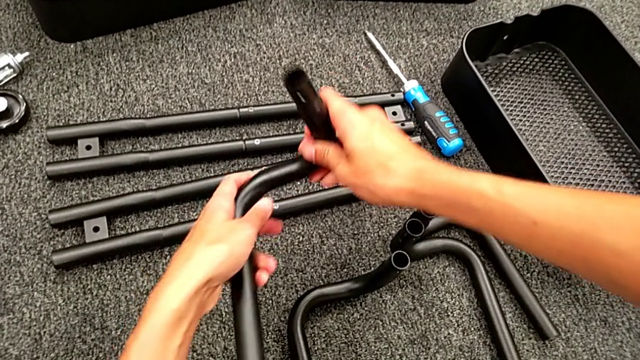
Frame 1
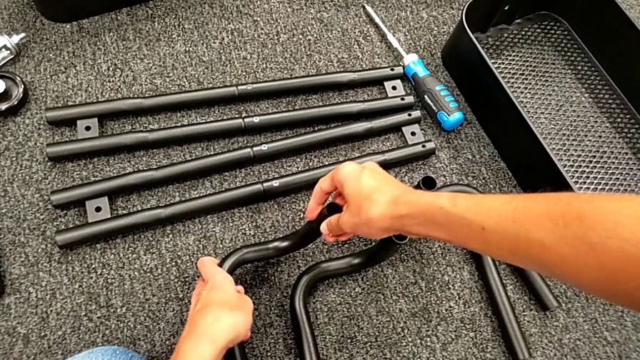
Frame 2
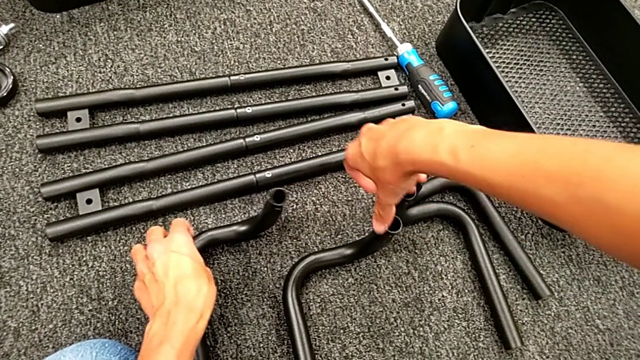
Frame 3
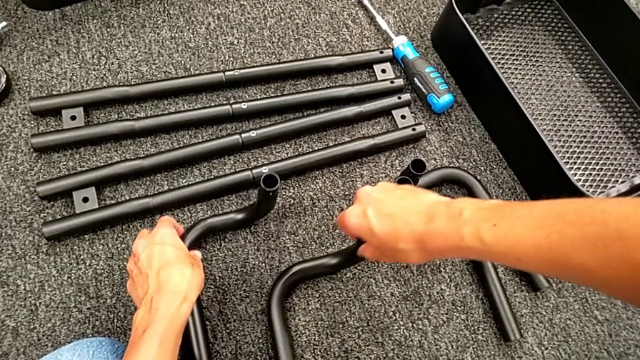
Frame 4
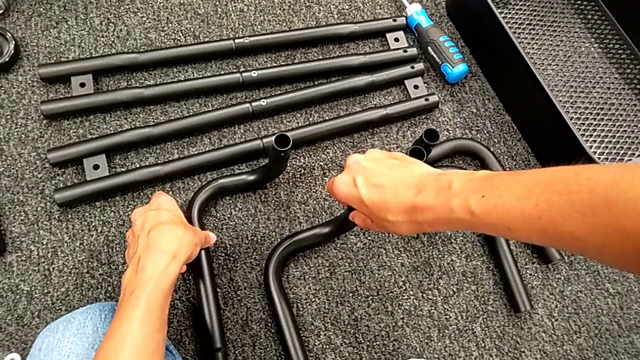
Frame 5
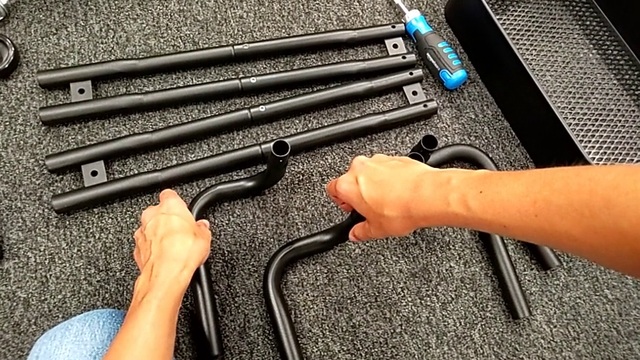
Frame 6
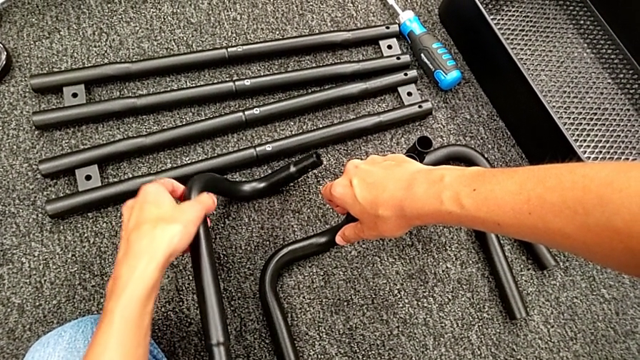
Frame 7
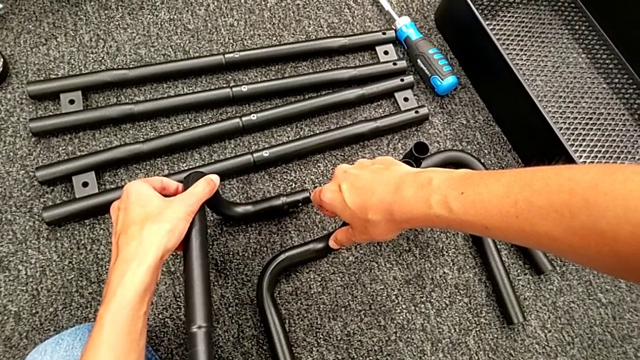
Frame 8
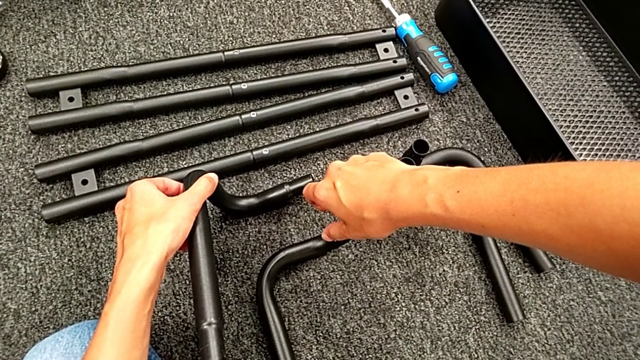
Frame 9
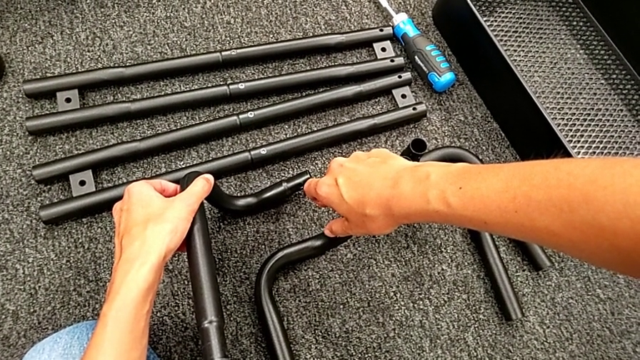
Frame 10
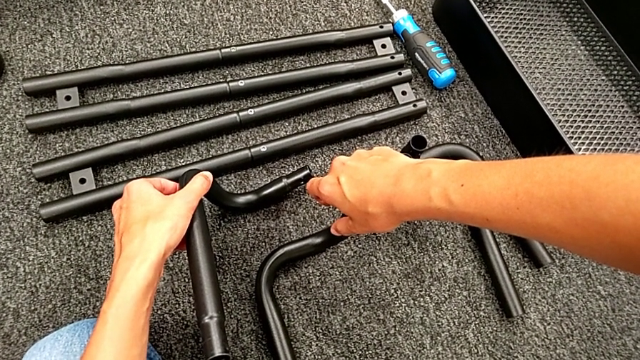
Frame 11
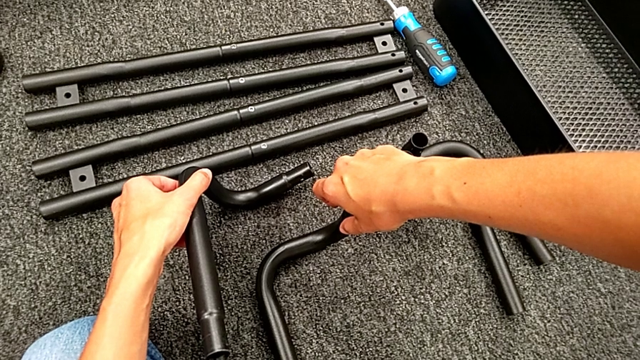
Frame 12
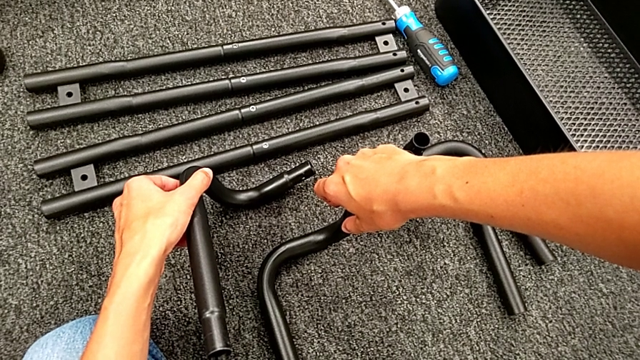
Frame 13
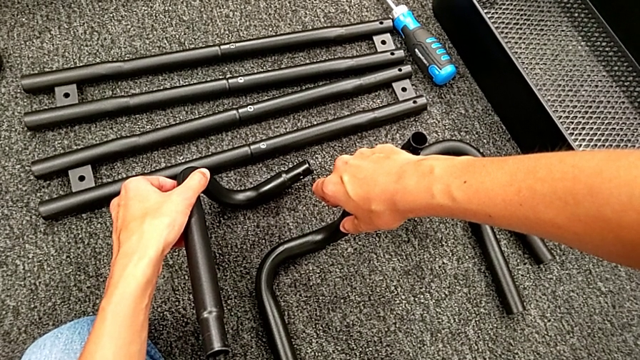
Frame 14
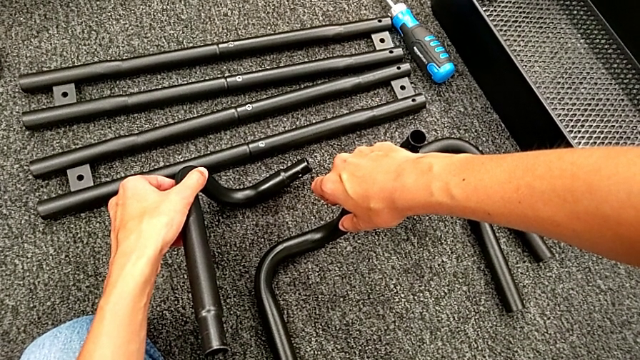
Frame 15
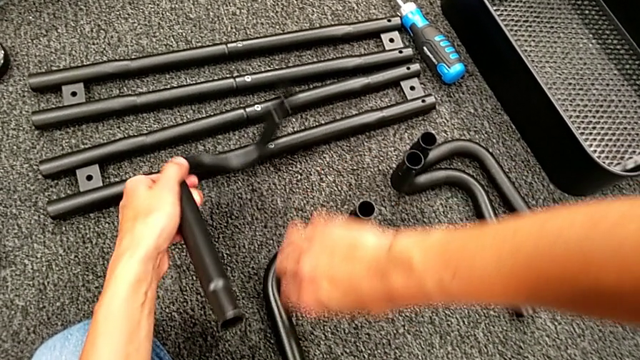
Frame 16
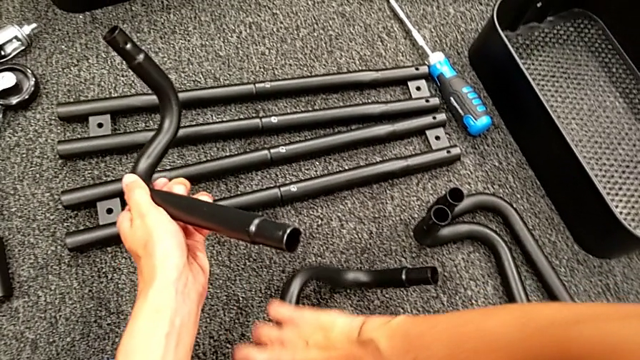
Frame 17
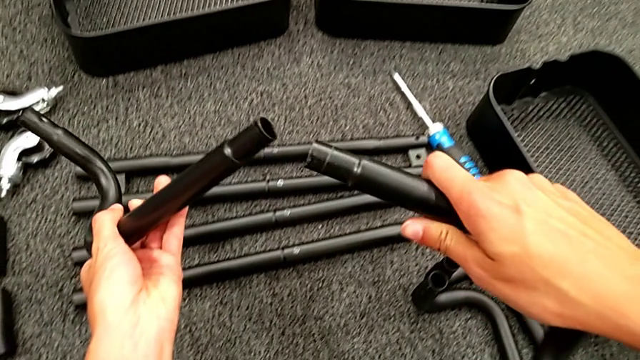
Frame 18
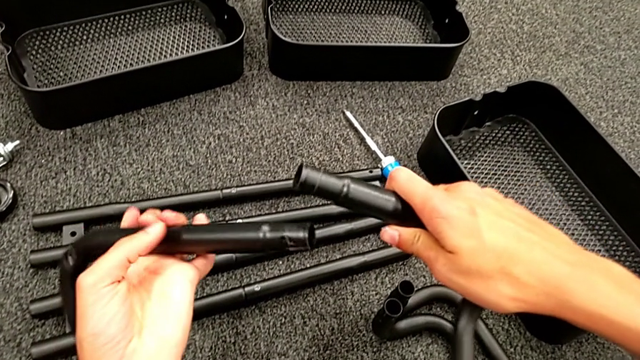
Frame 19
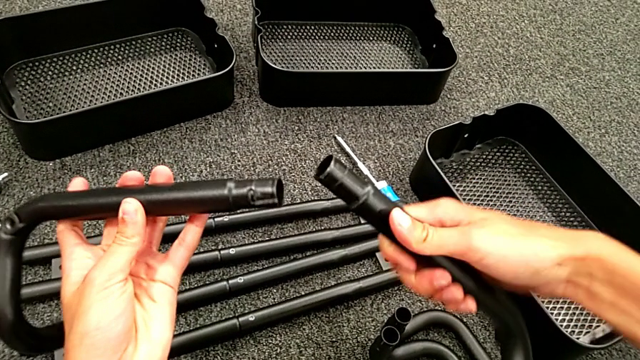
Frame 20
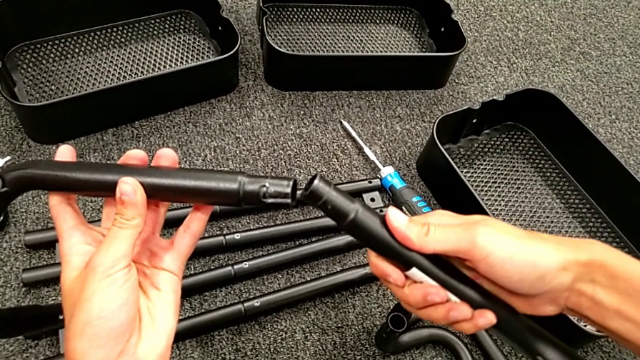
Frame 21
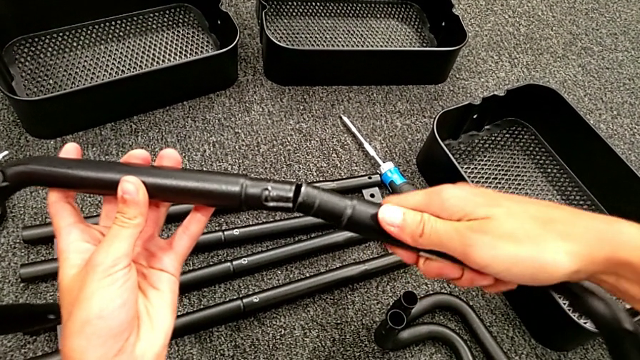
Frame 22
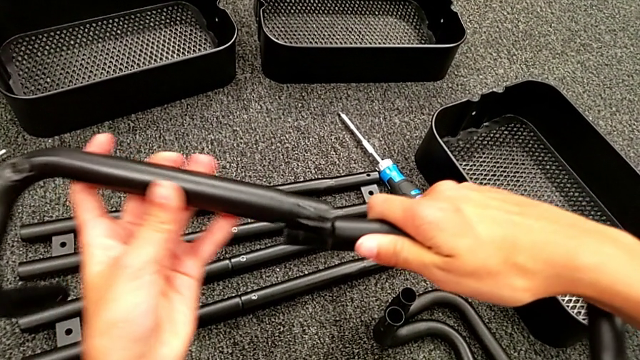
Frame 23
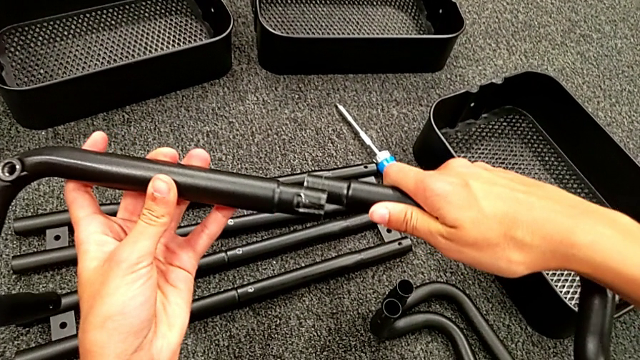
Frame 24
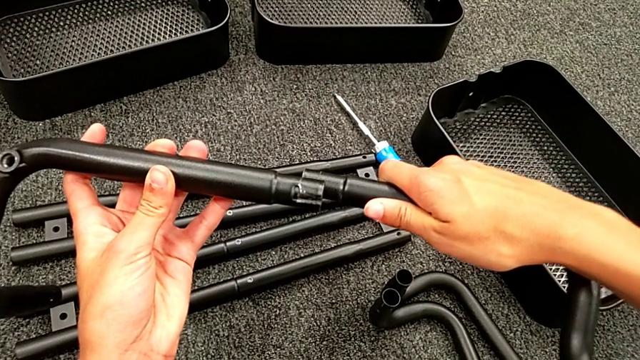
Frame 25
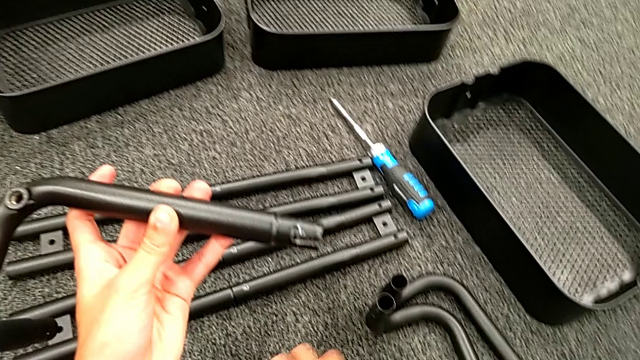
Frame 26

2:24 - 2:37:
The camera wearer is assembling the black base frame. They wrongly approach the leg, taking the wrong tube to assemble the base frame, and assemble the first frame.

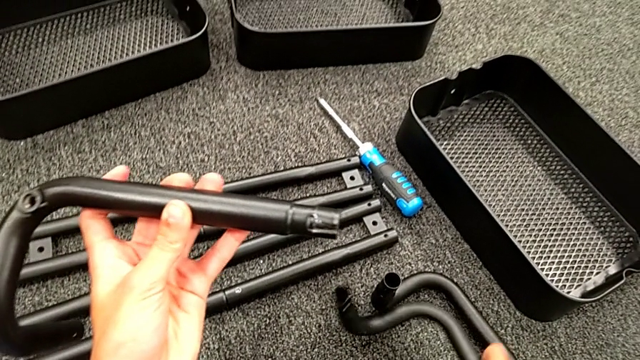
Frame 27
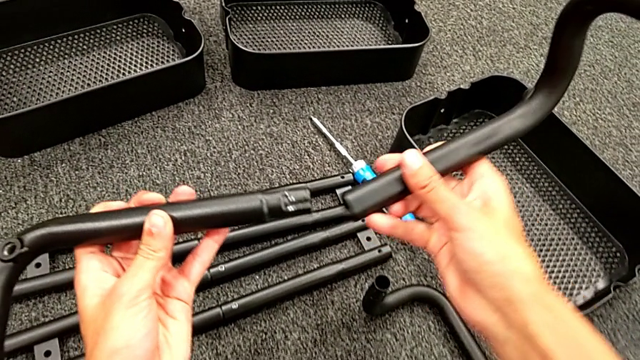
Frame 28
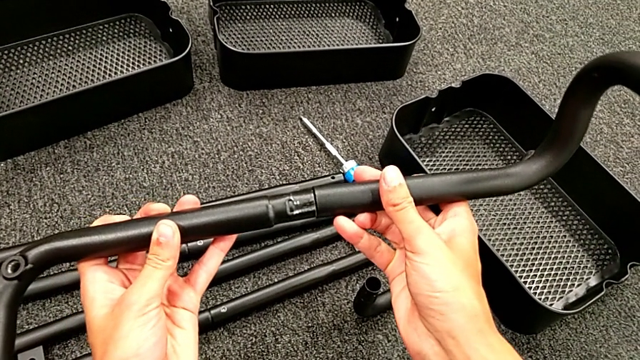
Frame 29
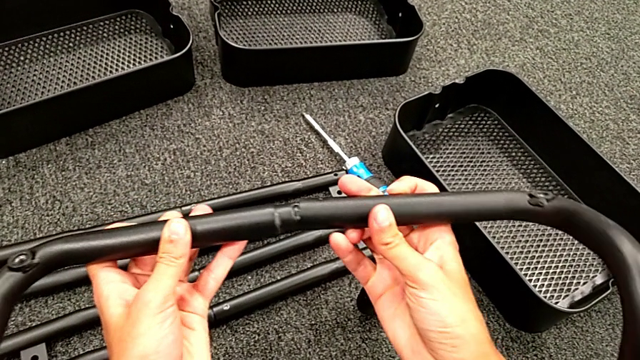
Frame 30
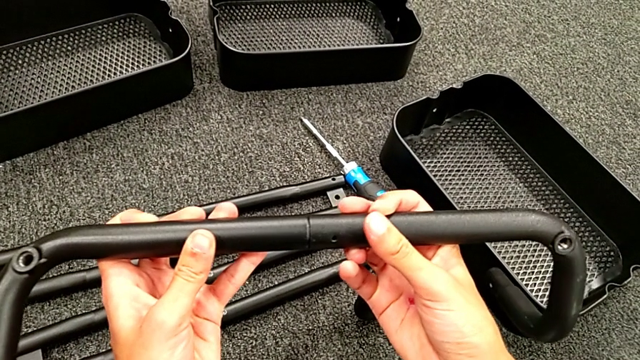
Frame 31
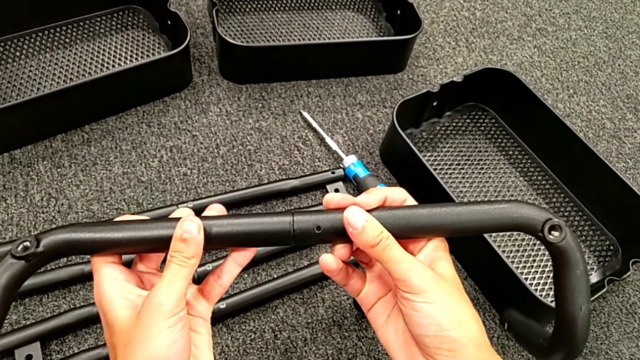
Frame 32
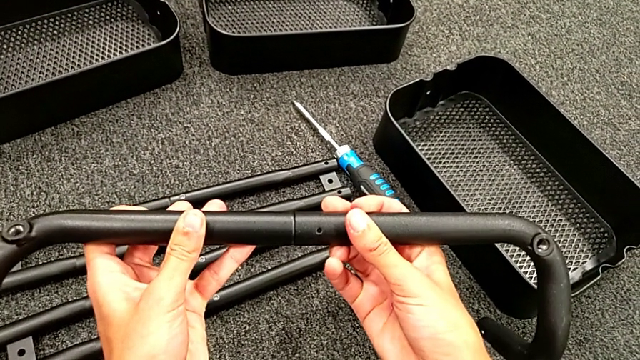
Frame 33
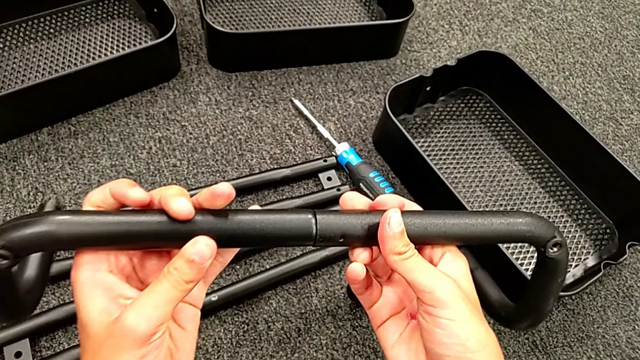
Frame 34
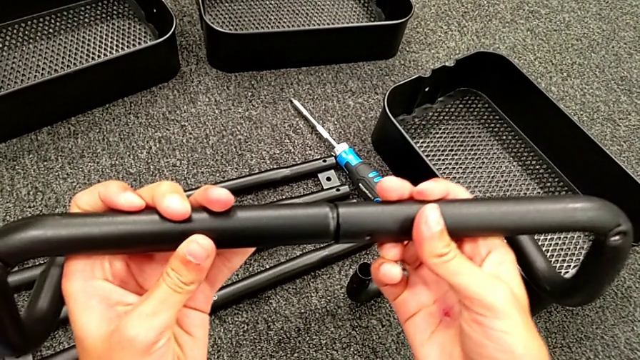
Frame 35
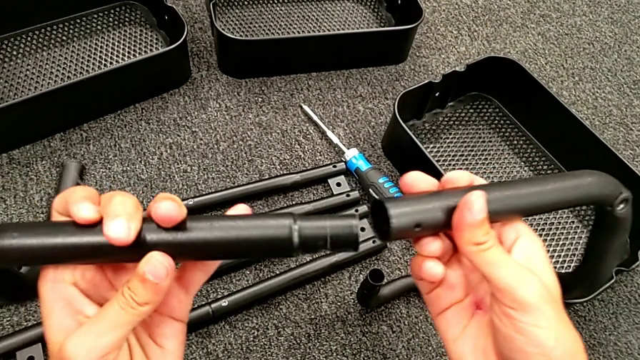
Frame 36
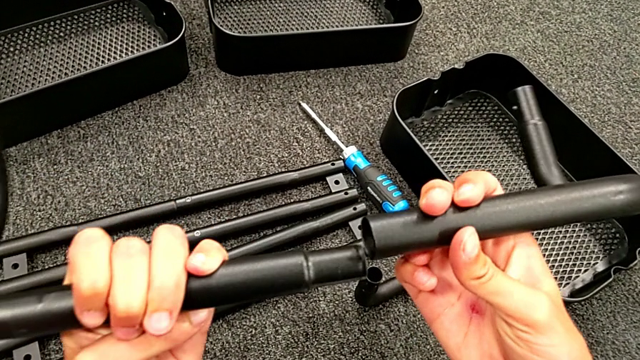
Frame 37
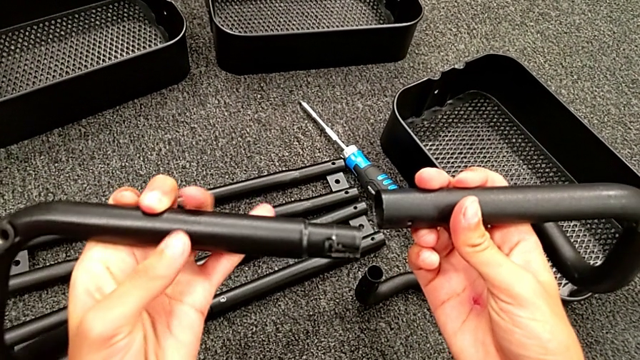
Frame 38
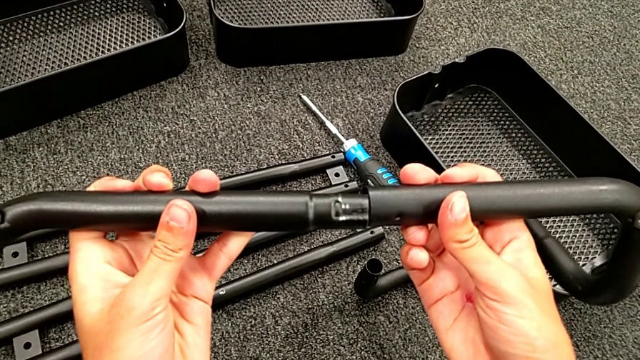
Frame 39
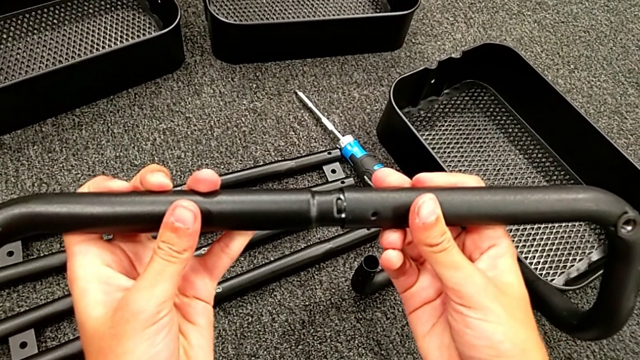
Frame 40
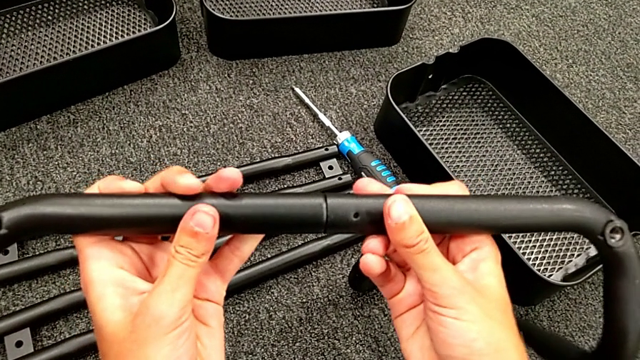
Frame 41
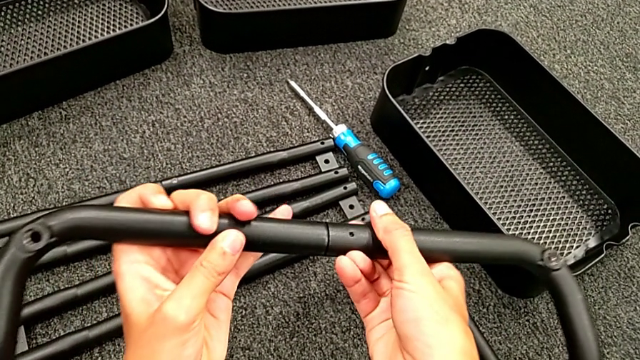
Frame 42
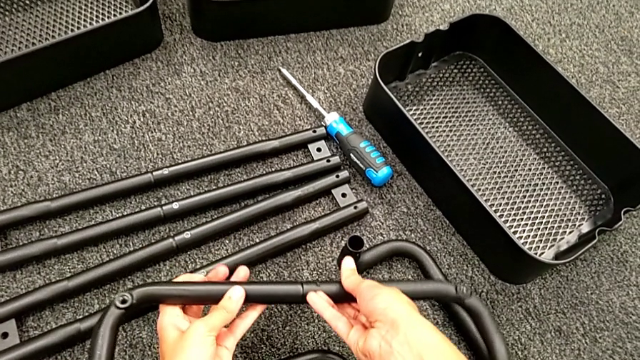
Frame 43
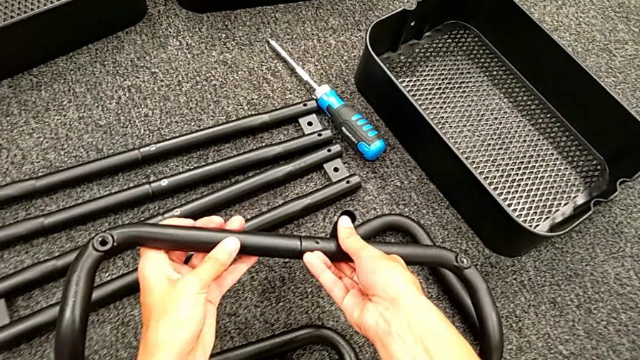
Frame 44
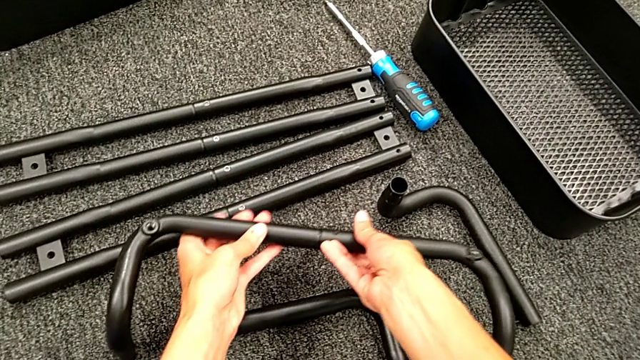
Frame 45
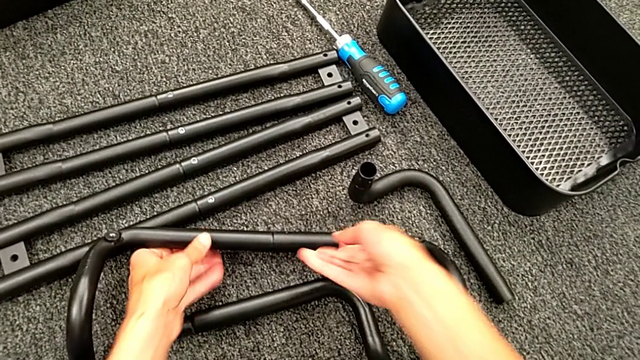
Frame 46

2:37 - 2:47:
The camera wearer is assembling the black base frame. They grab the black leg, assemble the first frame and place the frame.
